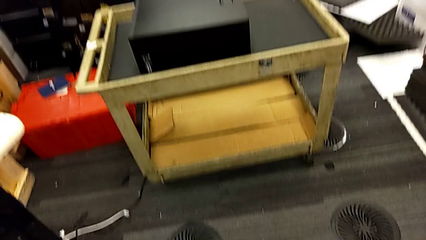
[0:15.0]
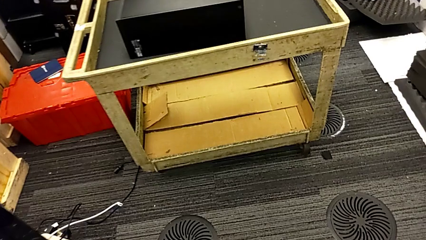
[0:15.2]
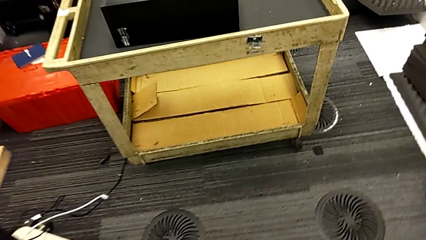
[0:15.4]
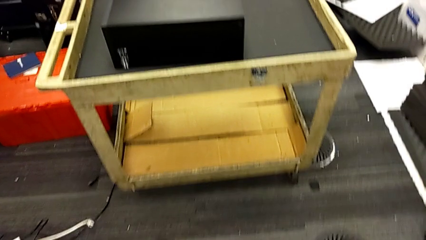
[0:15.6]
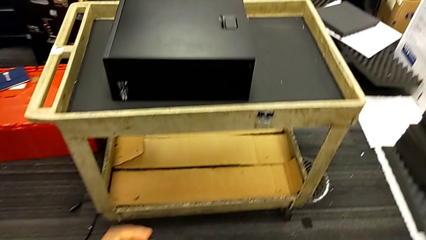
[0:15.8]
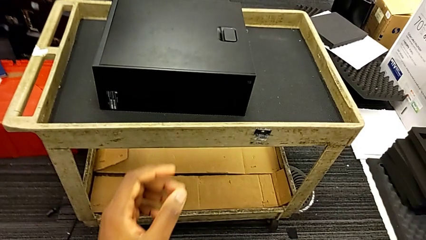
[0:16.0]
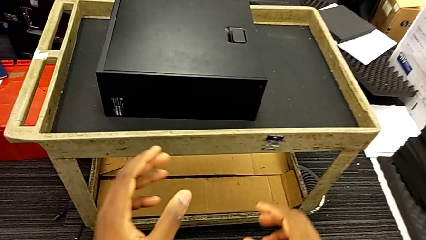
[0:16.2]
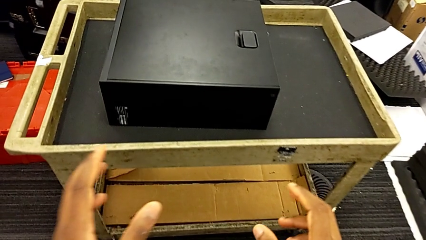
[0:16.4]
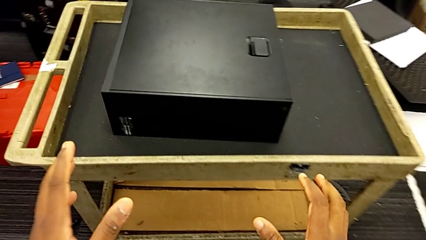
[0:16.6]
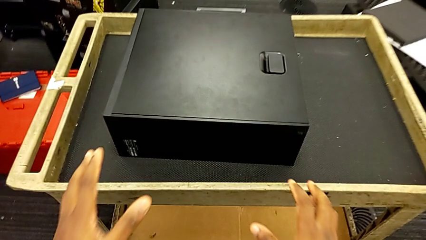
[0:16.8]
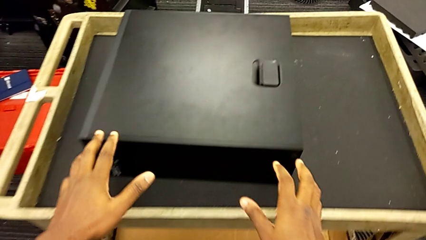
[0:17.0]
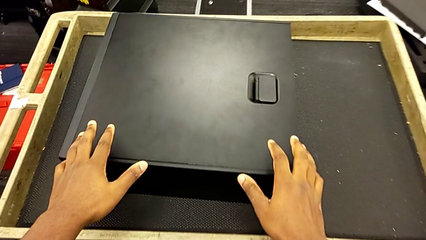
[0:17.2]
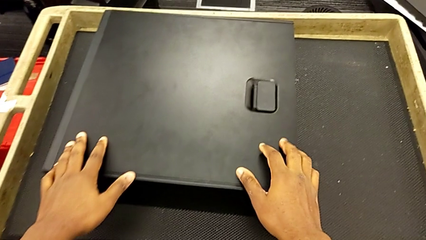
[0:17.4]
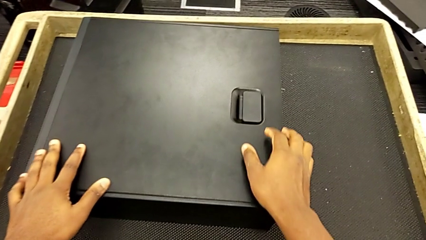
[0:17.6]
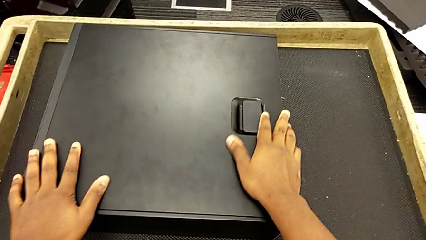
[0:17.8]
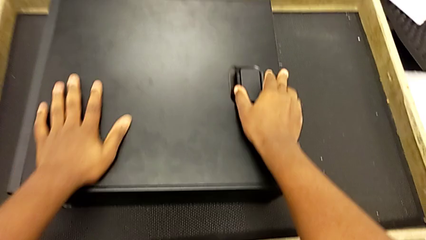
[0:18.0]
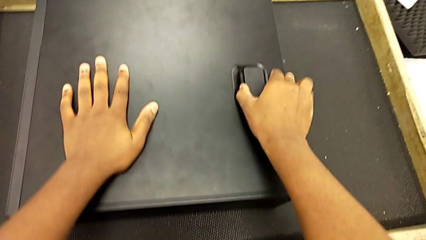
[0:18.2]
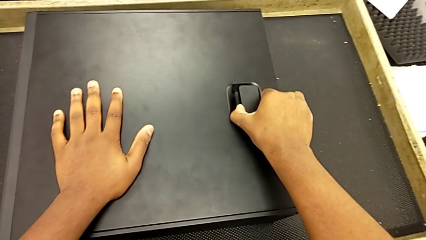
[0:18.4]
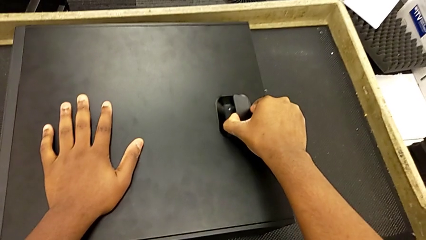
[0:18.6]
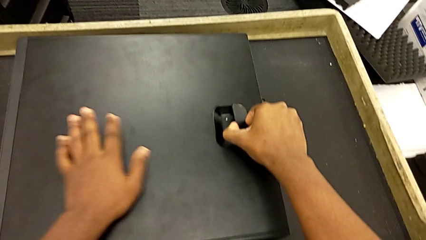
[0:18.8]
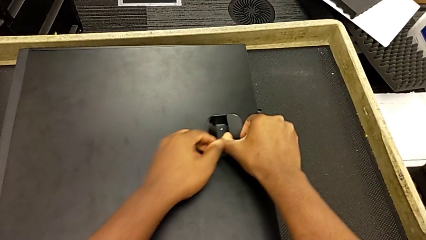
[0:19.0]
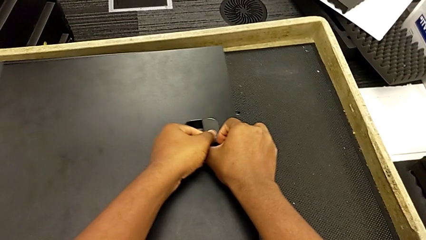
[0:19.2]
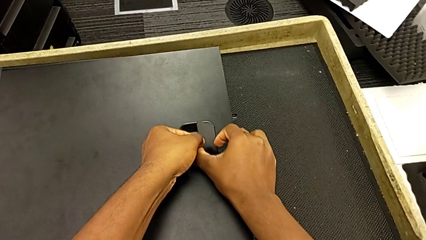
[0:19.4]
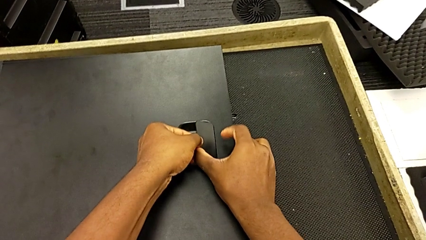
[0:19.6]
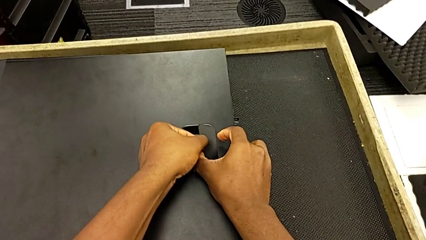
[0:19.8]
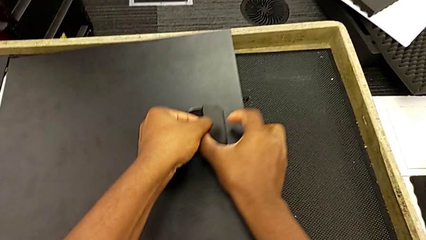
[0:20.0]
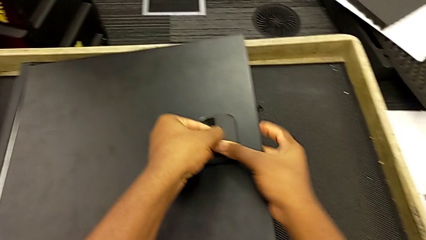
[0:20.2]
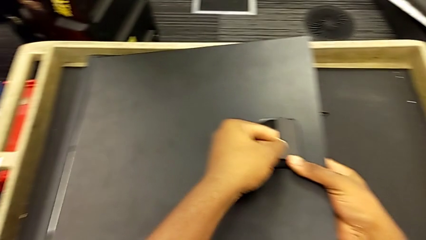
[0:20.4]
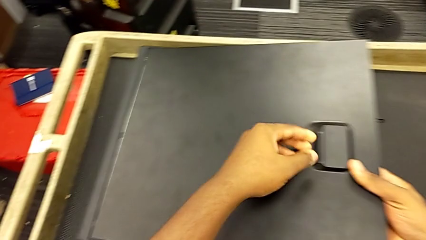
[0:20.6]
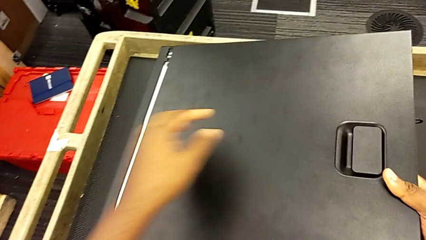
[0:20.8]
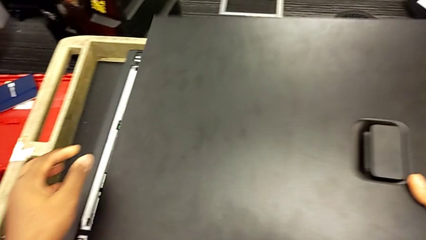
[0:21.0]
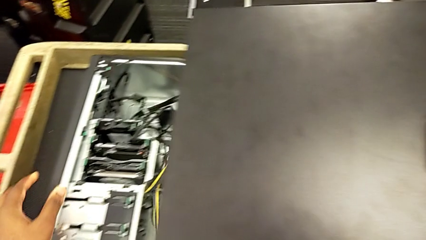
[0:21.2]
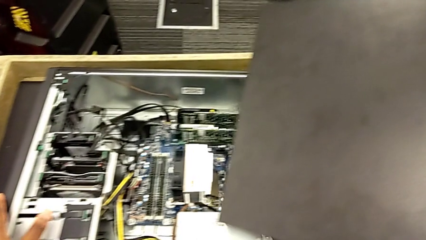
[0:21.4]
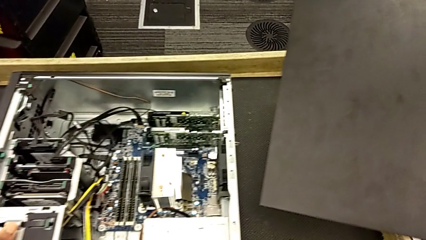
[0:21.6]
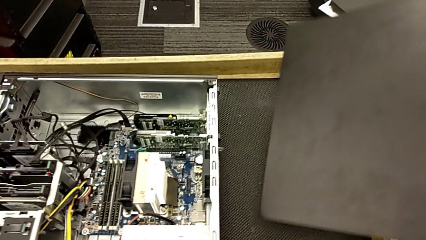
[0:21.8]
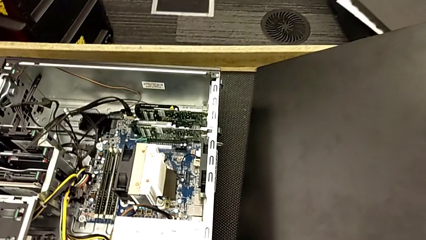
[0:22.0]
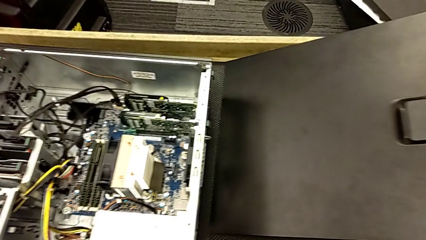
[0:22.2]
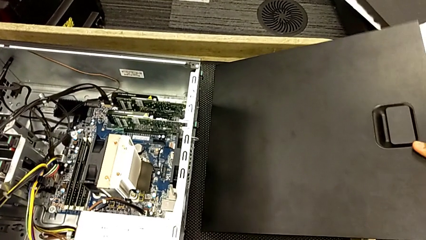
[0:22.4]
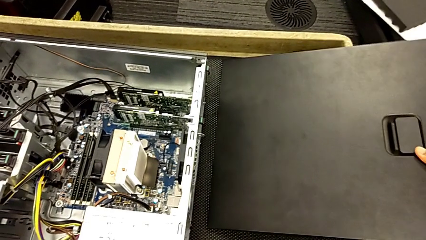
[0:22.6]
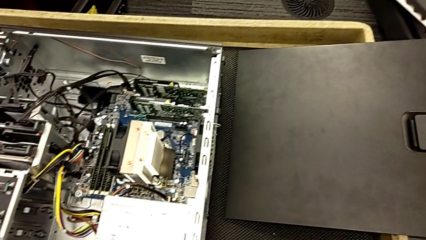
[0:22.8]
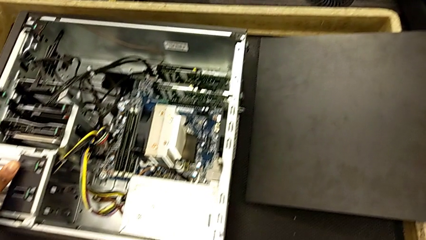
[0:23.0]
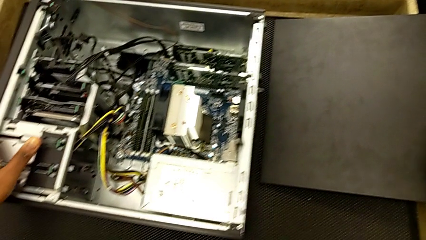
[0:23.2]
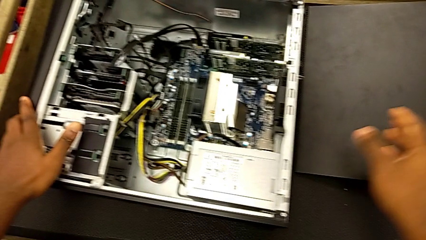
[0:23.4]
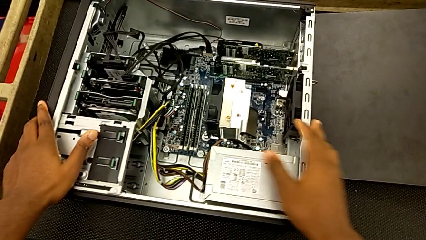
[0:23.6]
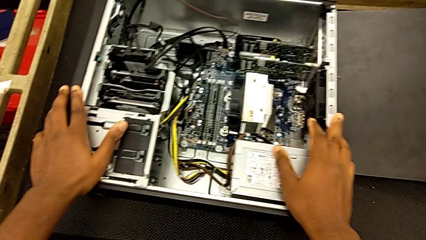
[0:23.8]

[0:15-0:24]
The camera wearer opens the computer box. They grab the black handle, lift the black cover, withdraw it and place it.

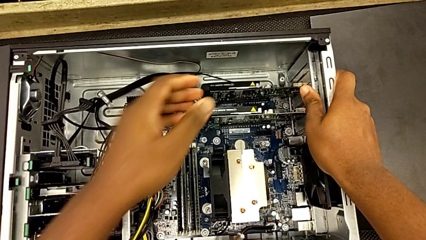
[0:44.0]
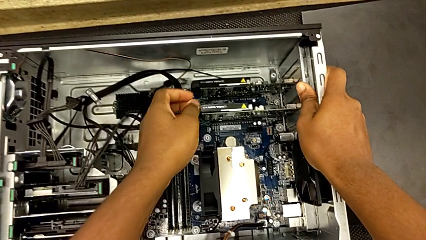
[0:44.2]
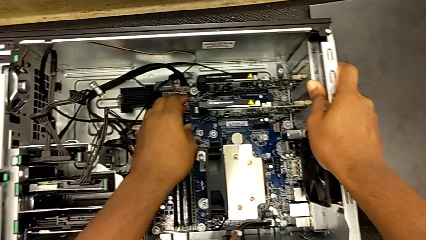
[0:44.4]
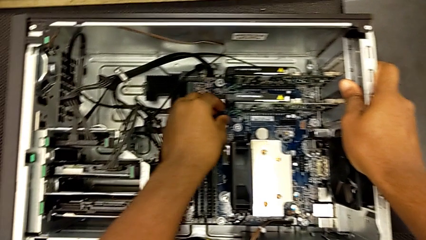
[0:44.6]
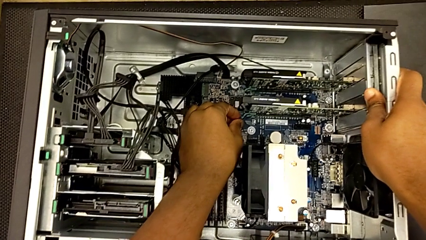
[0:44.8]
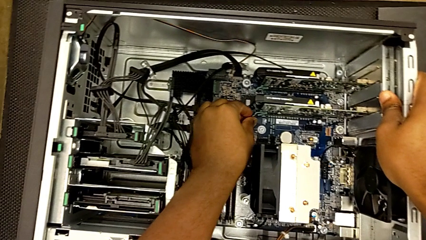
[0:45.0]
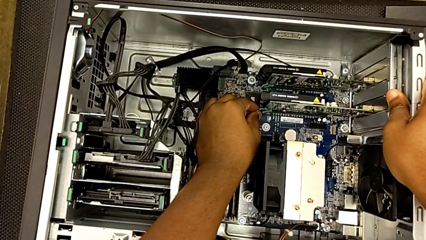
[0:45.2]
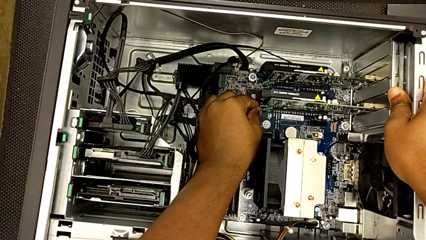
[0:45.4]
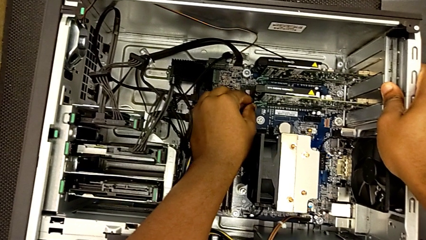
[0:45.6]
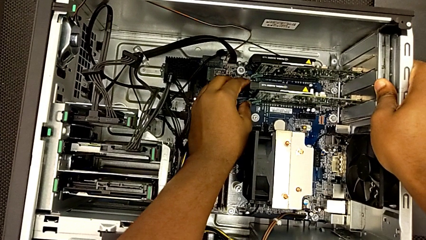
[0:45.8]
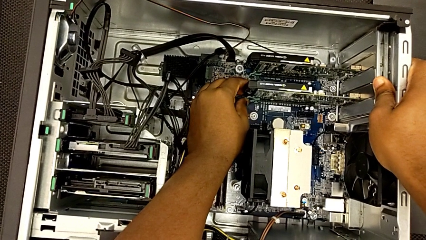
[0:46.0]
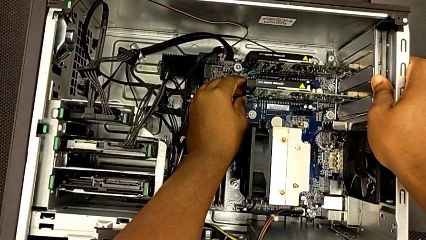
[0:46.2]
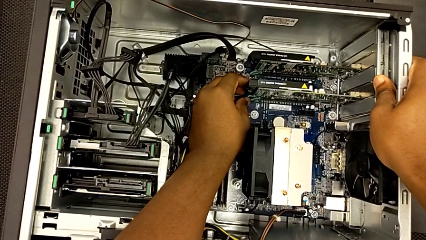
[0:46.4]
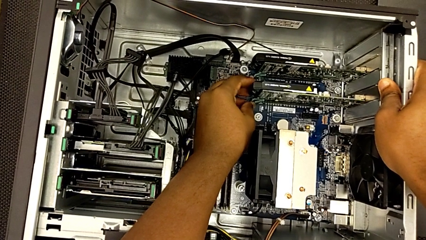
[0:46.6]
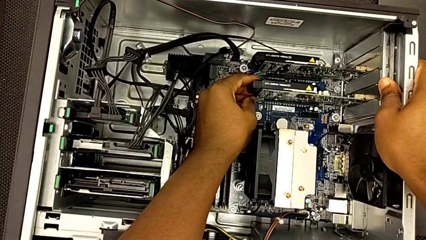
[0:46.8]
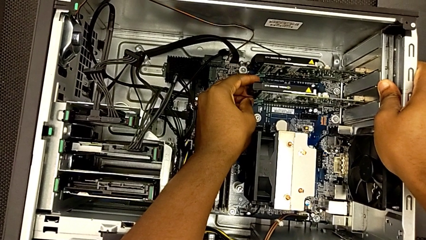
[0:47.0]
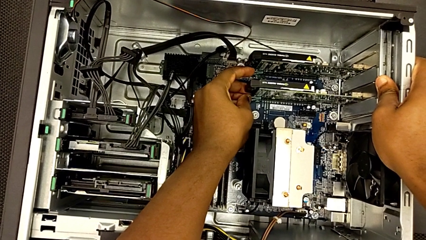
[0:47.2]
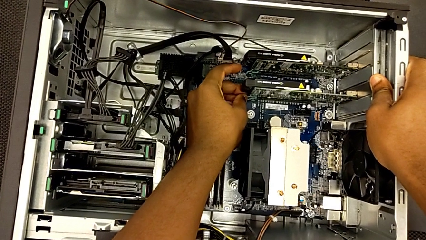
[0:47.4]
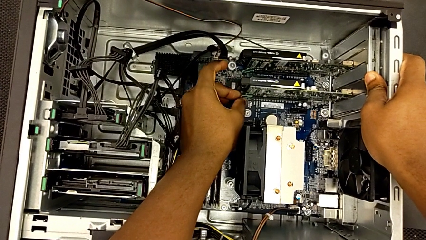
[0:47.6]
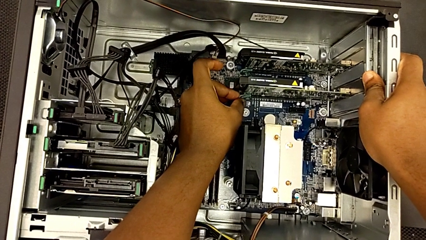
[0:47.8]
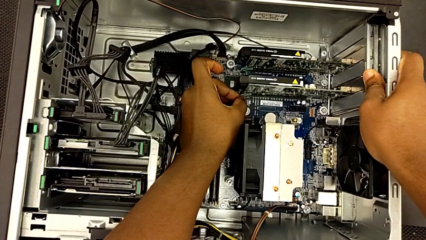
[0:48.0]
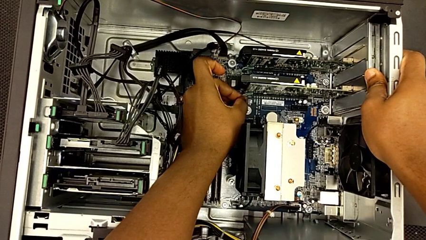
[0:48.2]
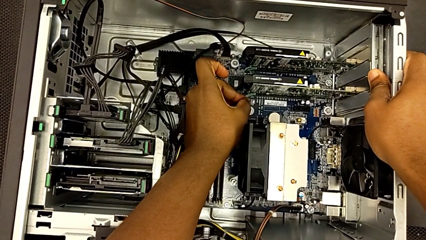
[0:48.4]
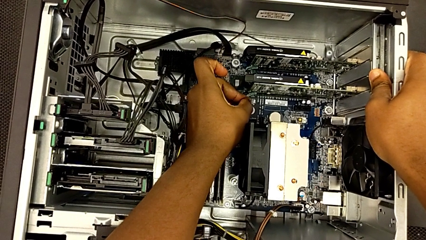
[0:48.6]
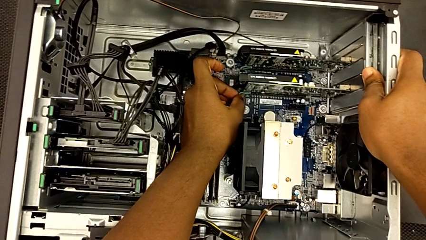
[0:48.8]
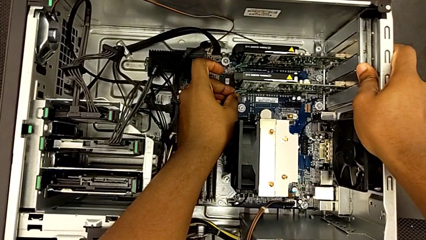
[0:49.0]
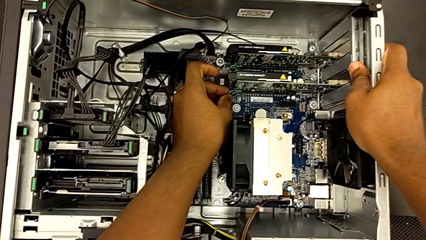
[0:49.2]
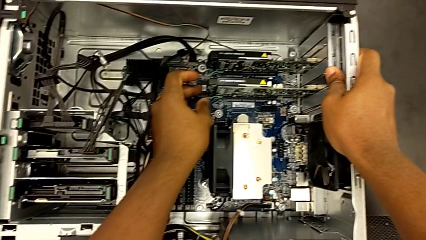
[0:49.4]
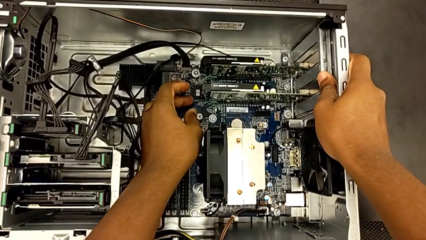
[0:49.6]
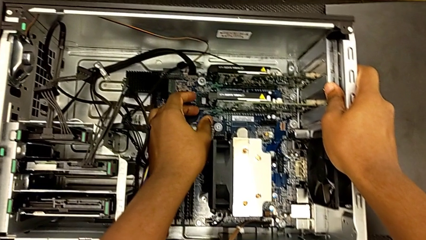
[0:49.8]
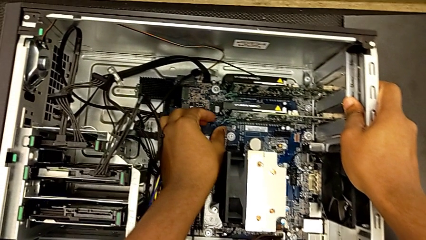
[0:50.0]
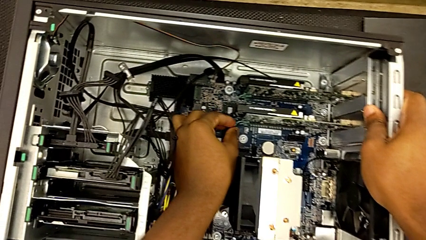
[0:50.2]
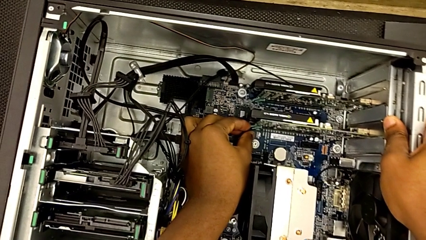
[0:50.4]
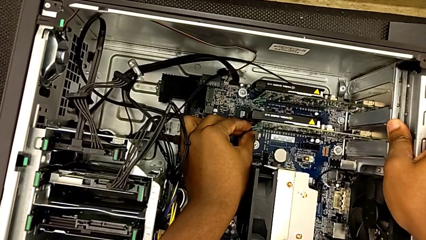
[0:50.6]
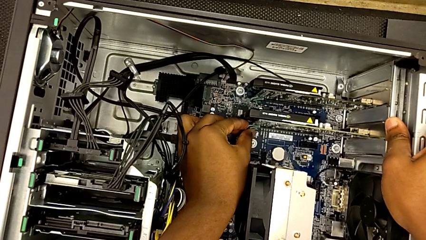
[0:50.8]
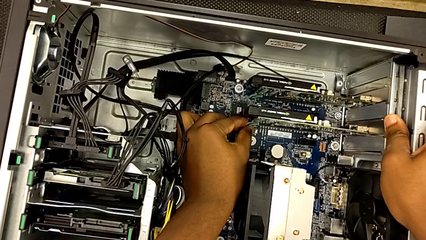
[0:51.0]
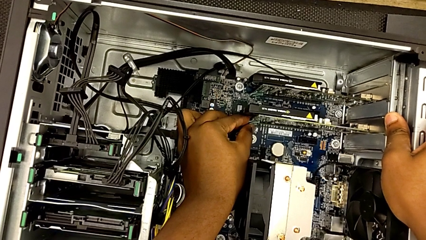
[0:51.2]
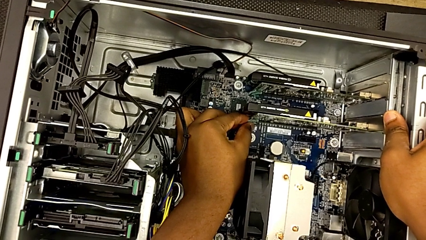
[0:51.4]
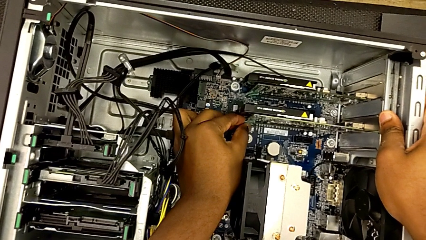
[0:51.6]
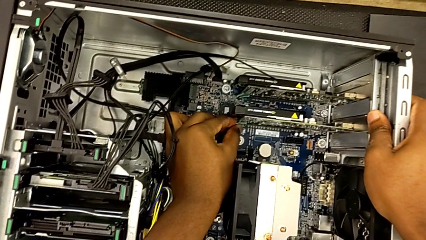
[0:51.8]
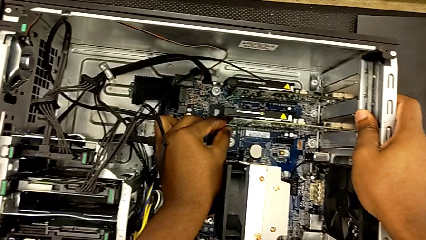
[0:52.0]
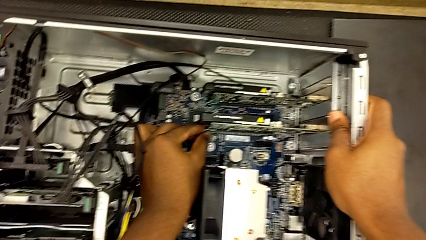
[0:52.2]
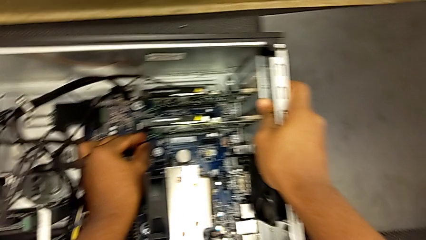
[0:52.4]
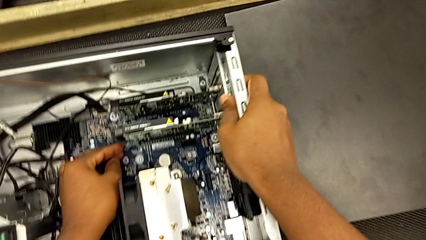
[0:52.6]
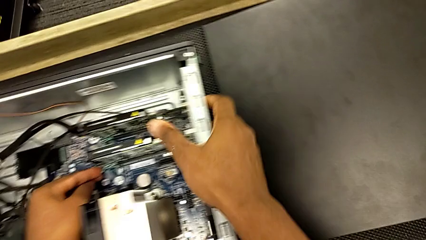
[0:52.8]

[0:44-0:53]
The camera wearer is unlocking the graphic cards from the PC's I.N. slot. They wrongly grab the first graphic card, trying to remove it before unlocking it.
